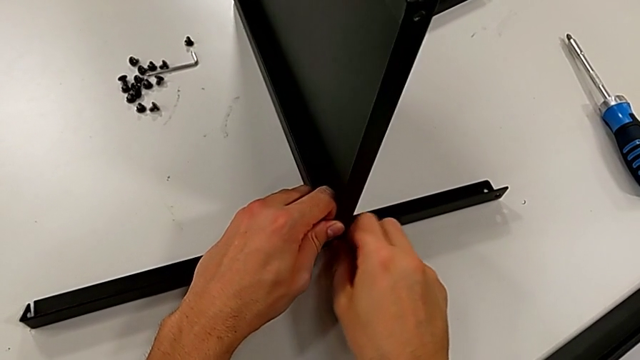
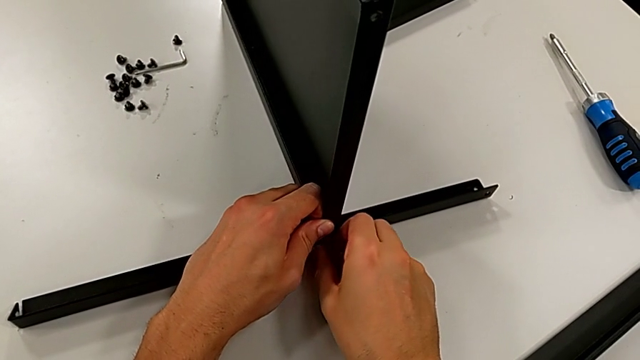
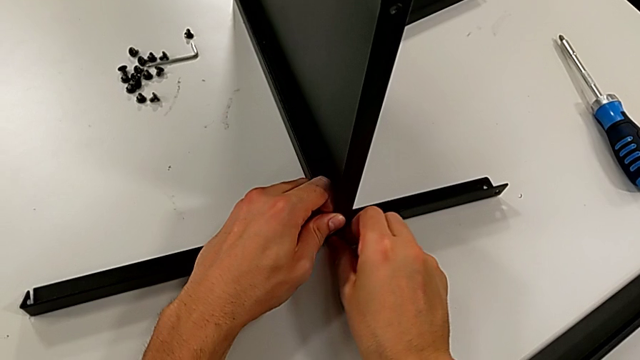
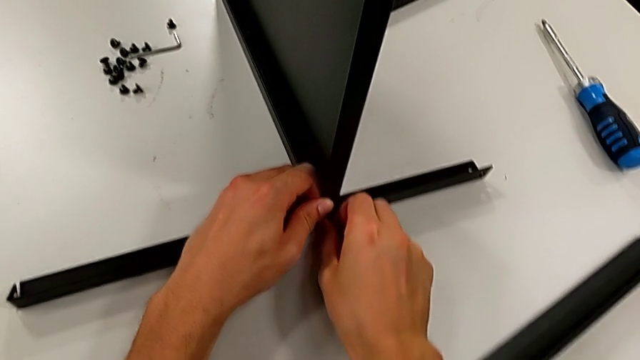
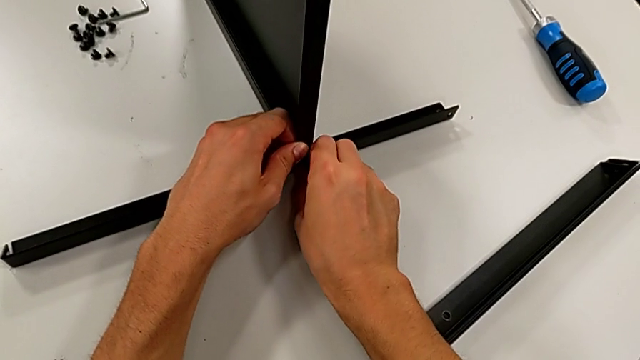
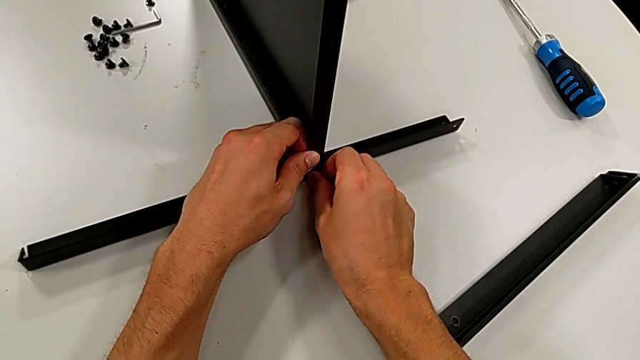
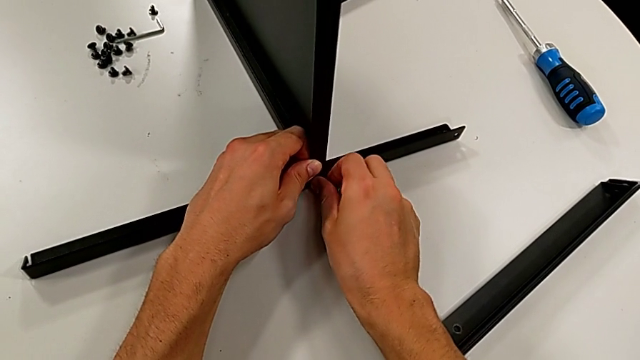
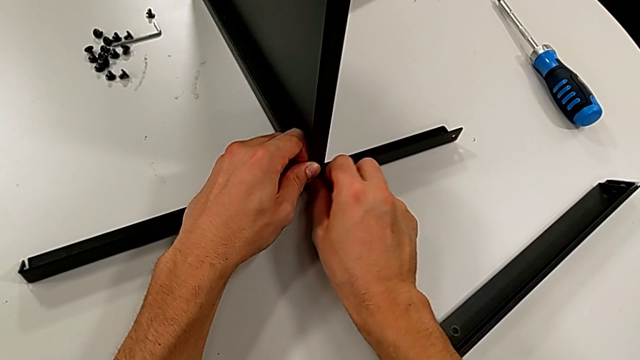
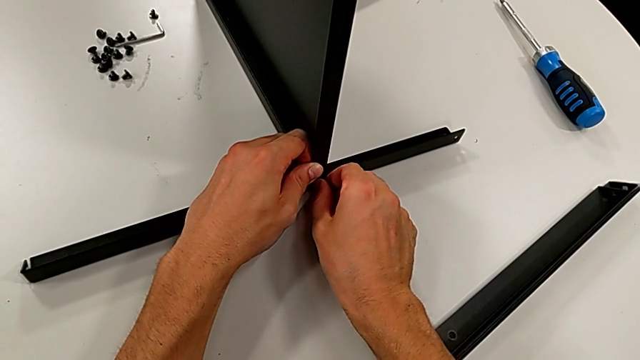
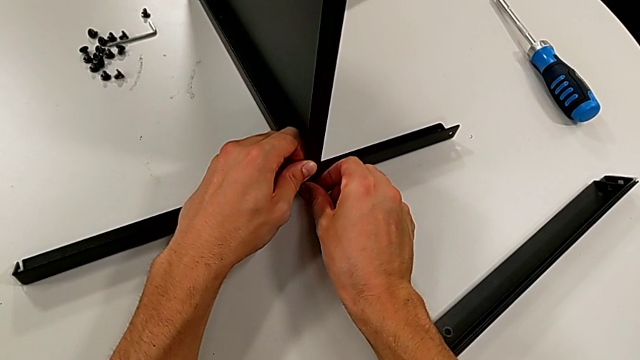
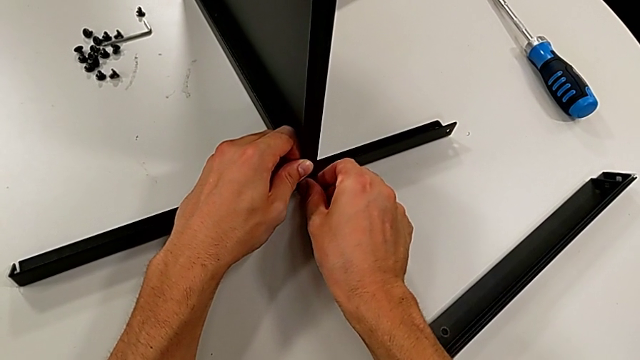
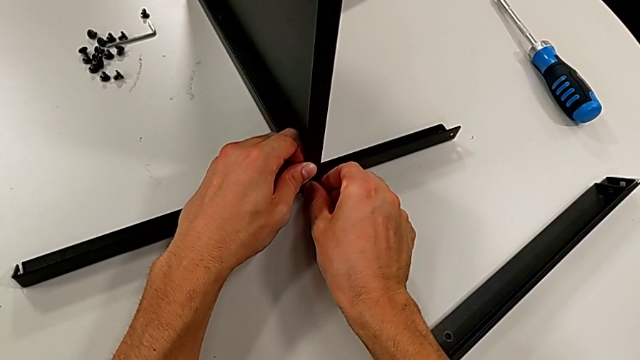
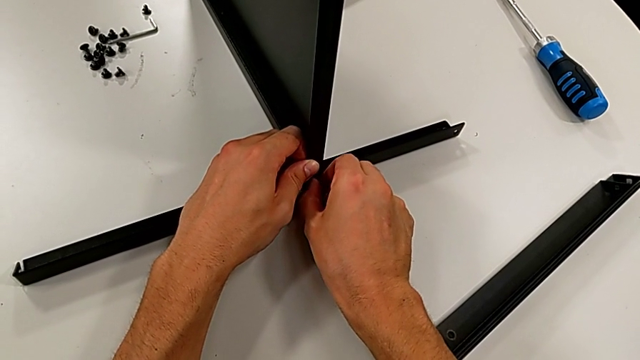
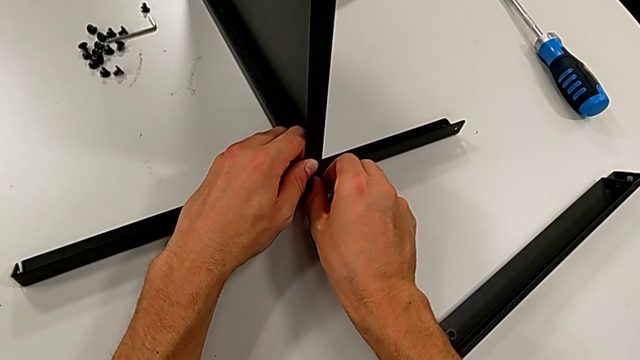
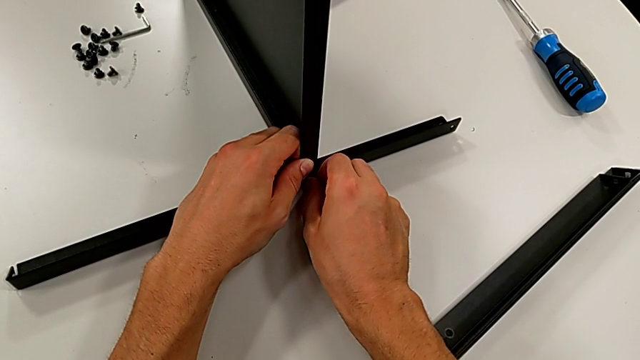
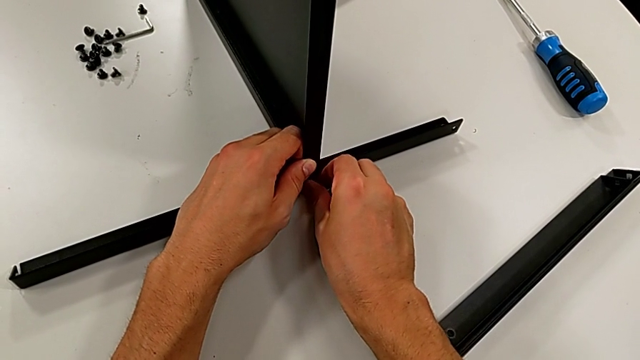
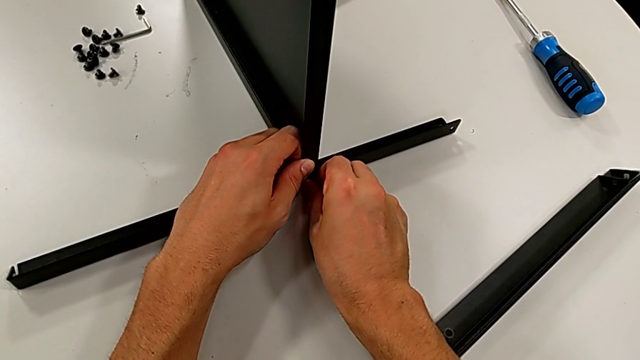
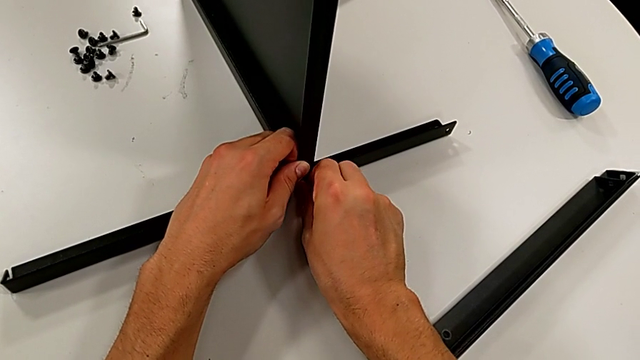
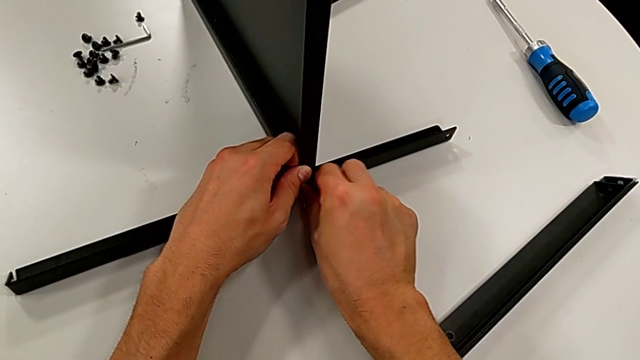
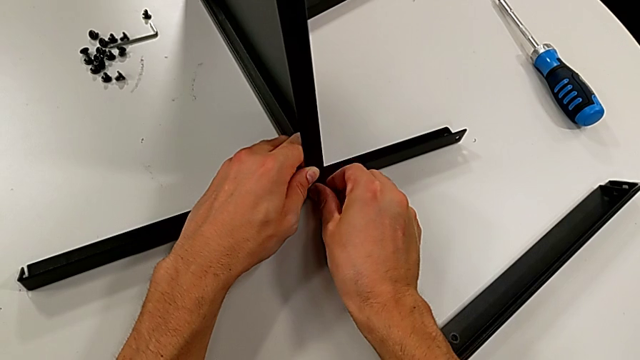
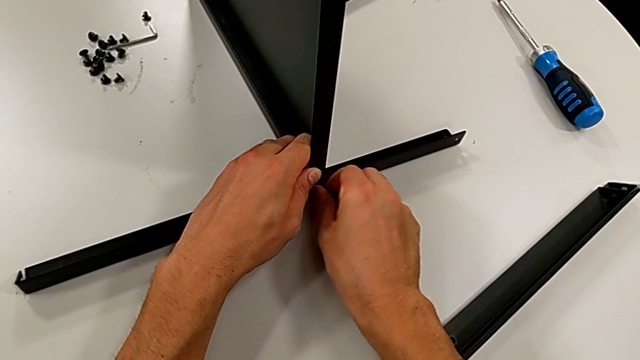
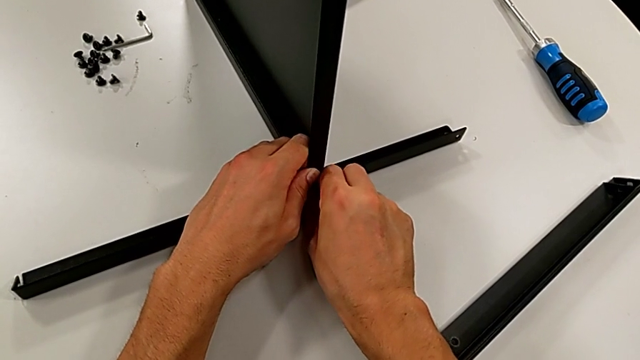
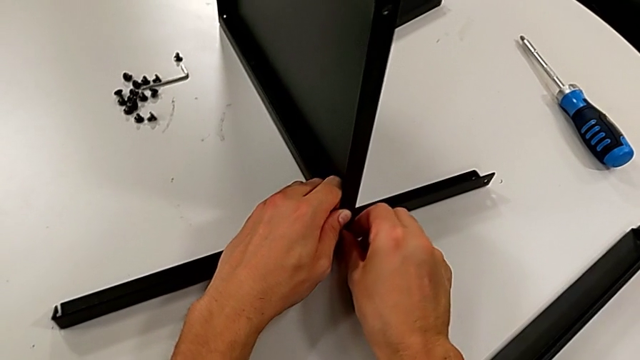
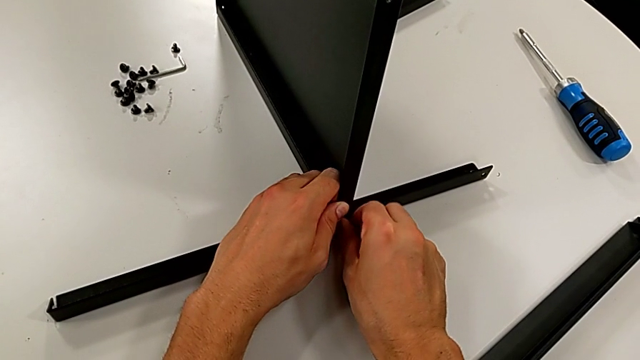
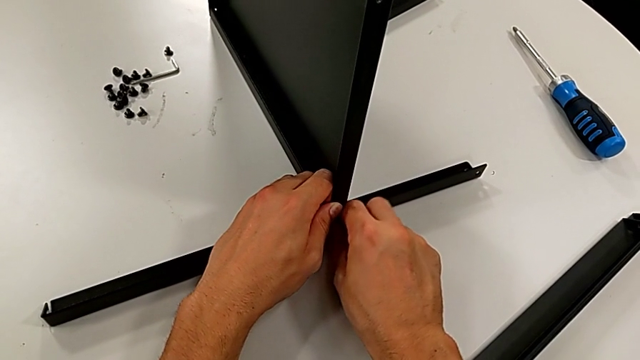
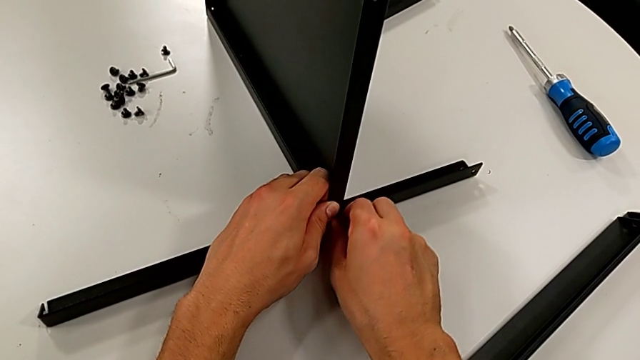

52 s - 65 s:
The camera wearer is screwing the first leg into place. They keep screwing the hex socket head.

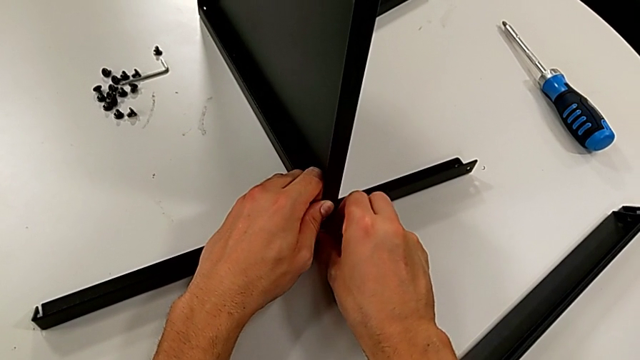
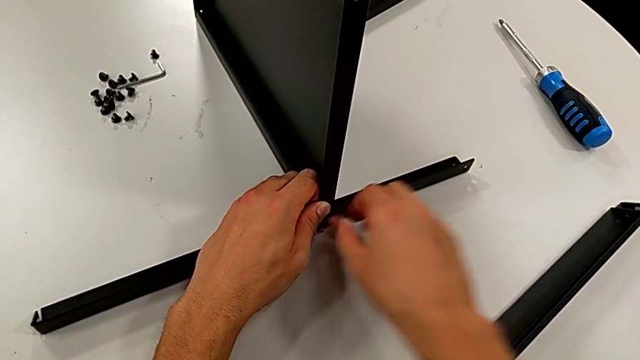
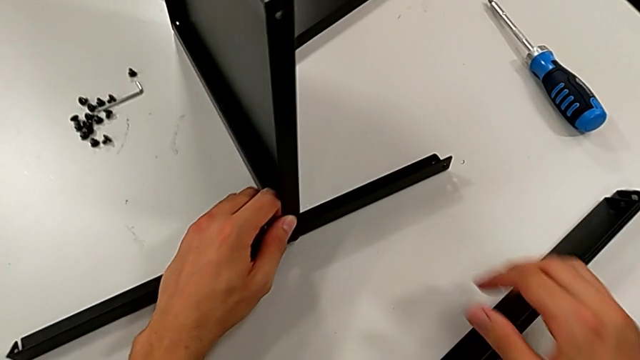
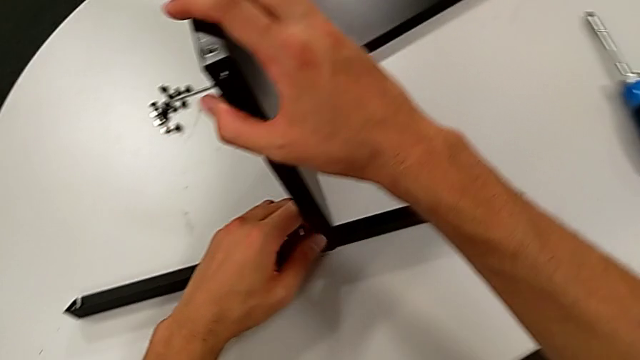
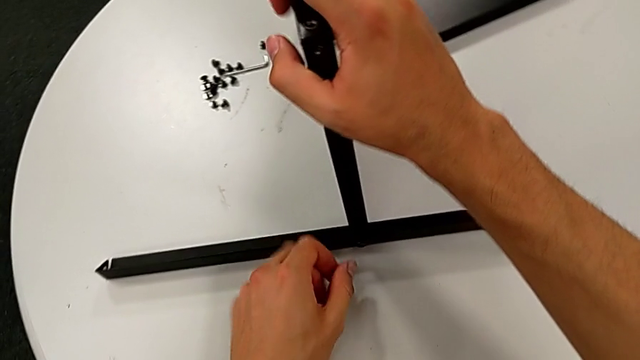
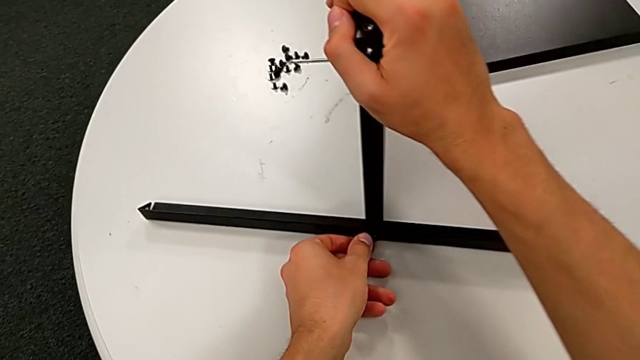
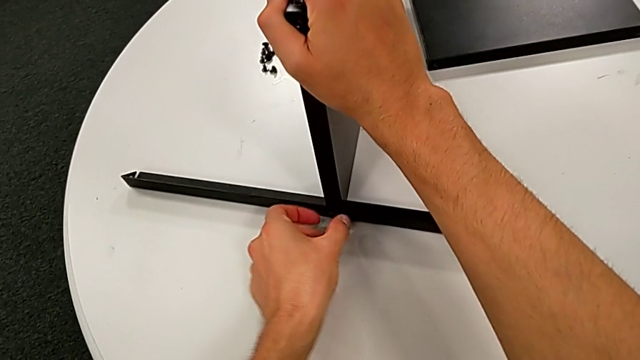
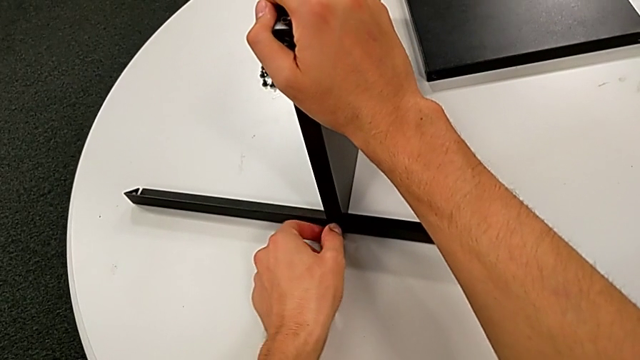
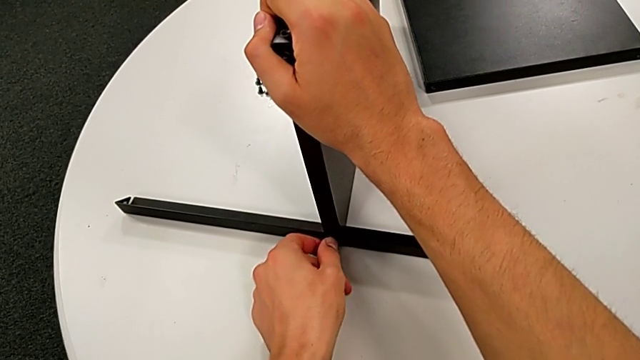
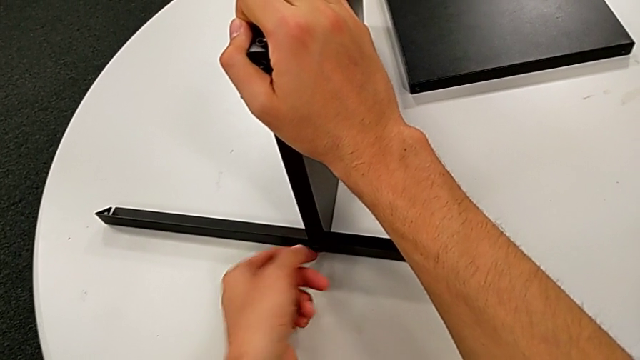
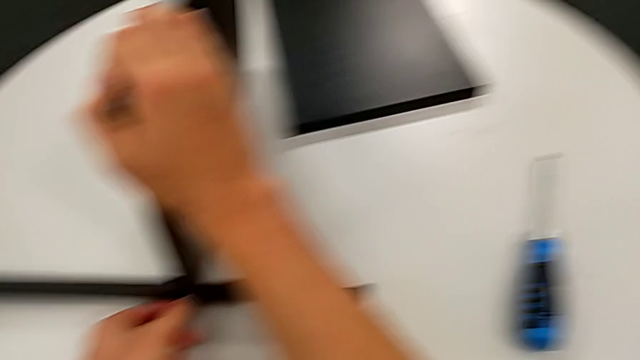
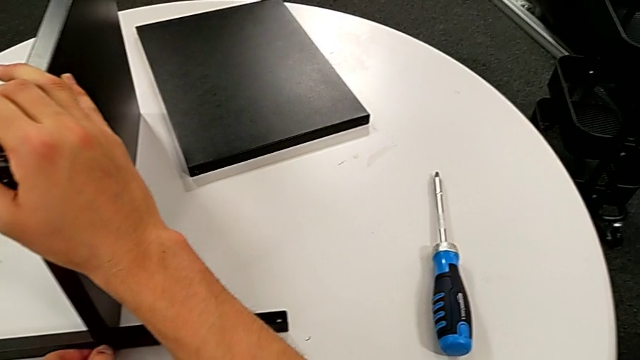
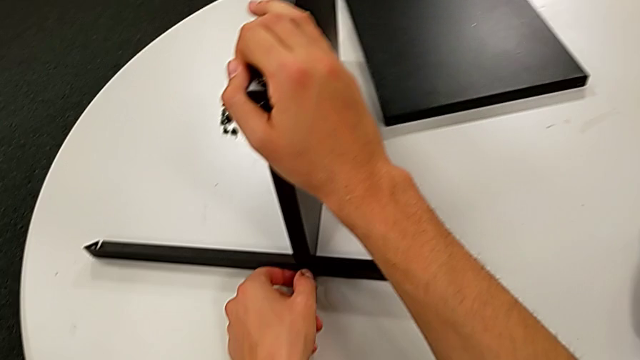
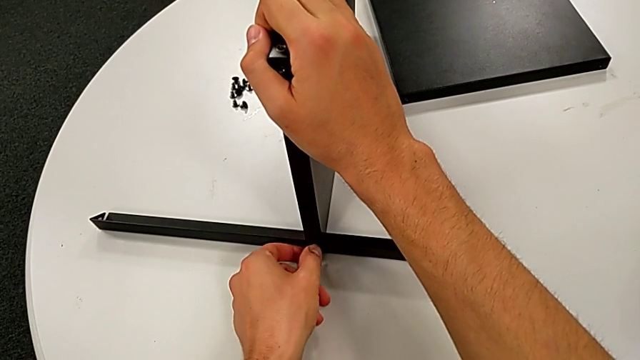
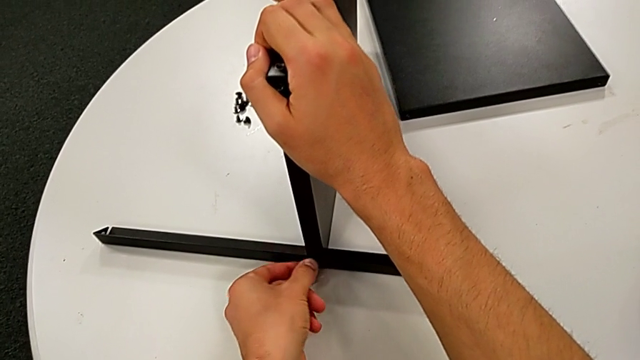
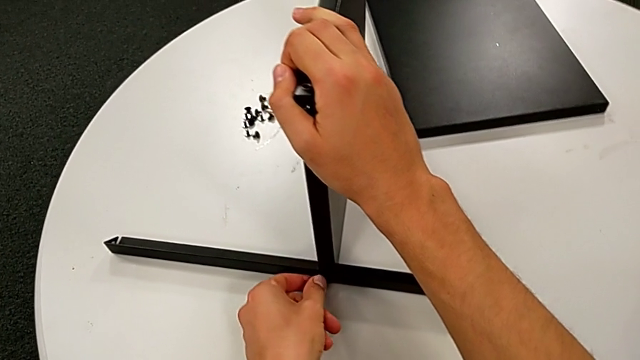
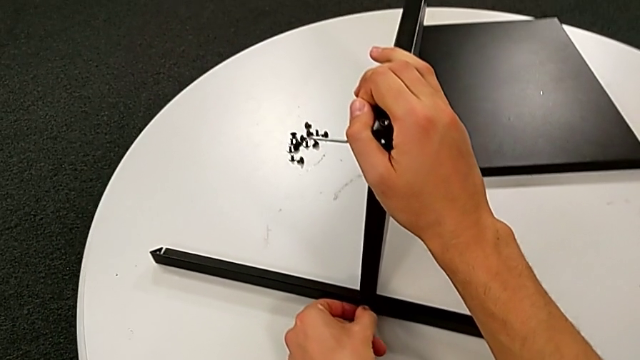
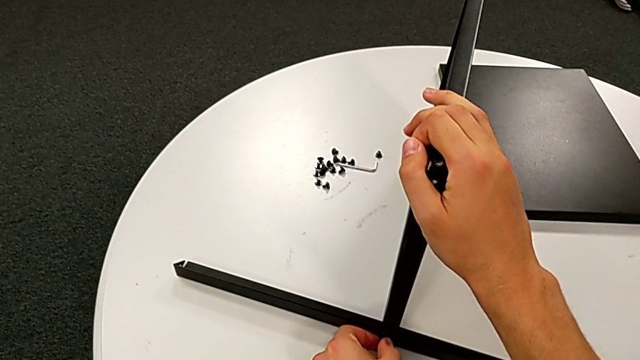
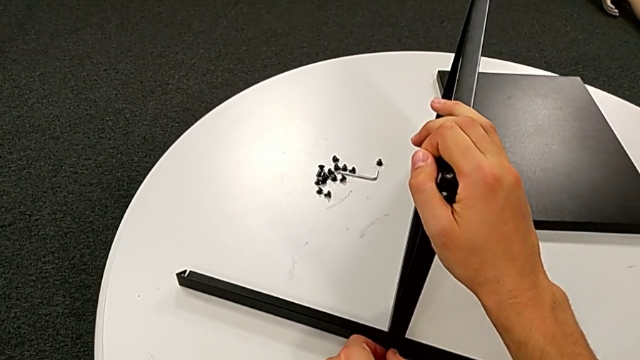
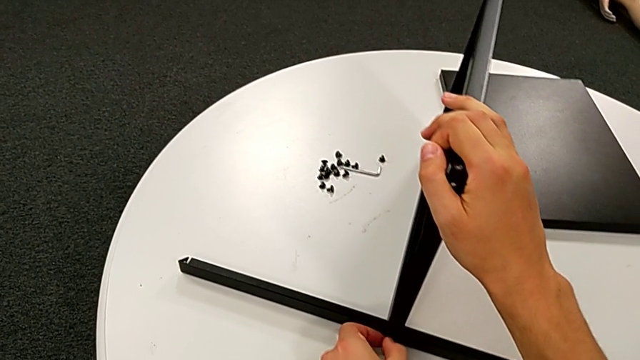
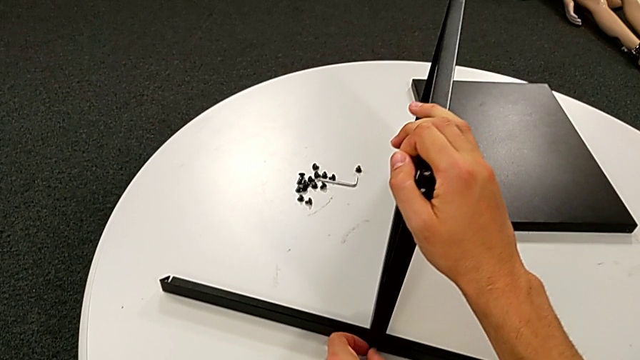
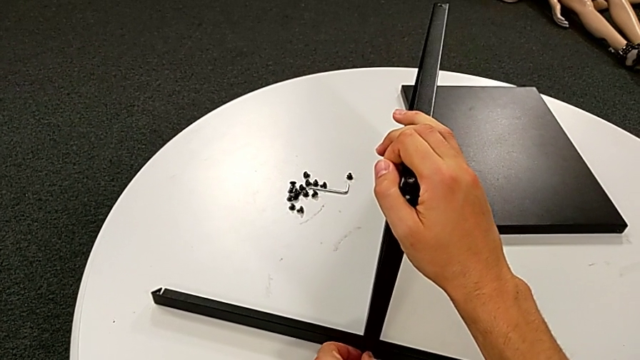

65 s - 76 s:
The camera wearer is screwing the first leg into place. They hold the tray and screw the hex socket head.
